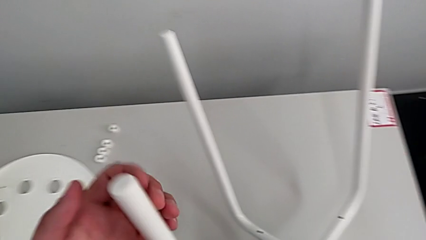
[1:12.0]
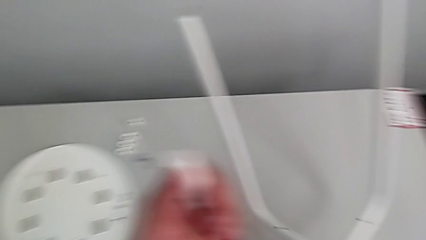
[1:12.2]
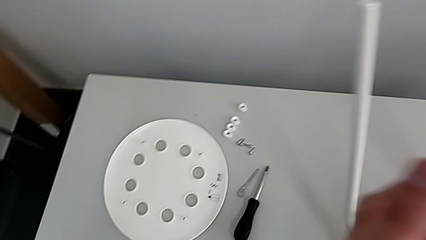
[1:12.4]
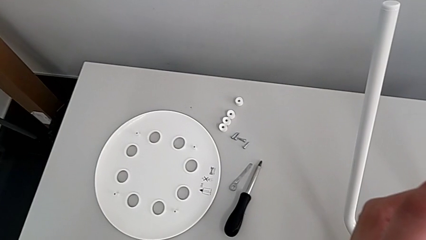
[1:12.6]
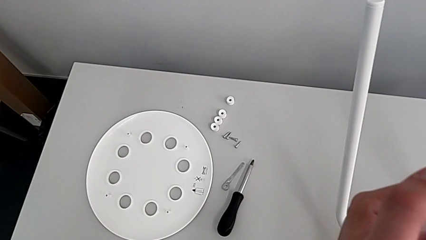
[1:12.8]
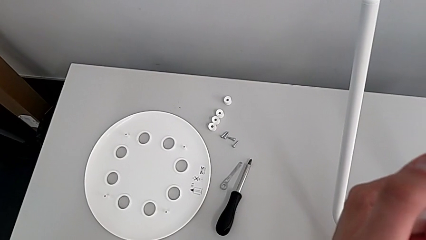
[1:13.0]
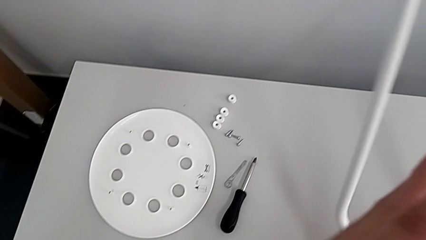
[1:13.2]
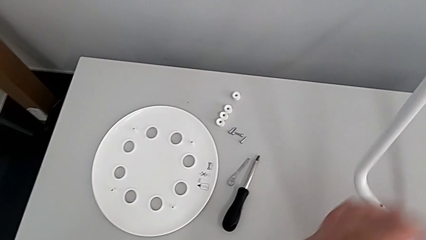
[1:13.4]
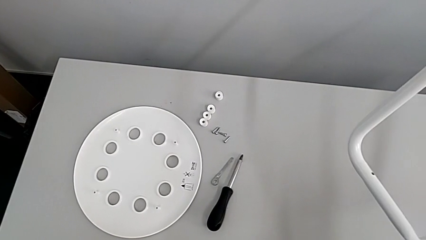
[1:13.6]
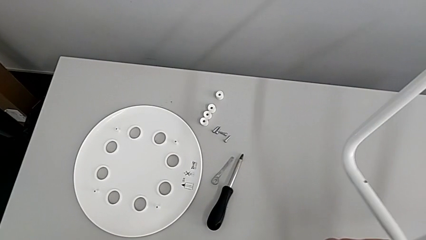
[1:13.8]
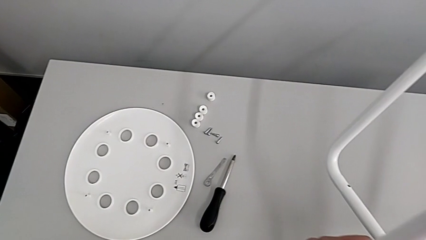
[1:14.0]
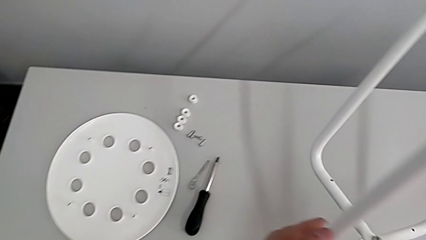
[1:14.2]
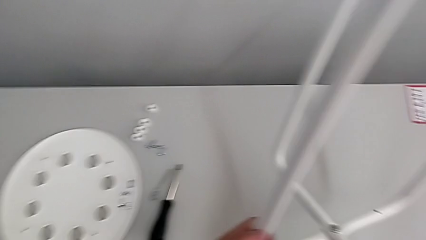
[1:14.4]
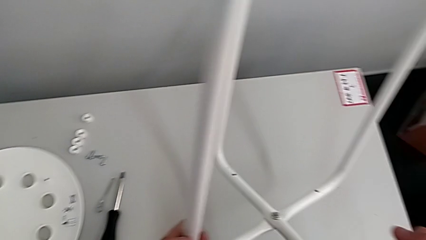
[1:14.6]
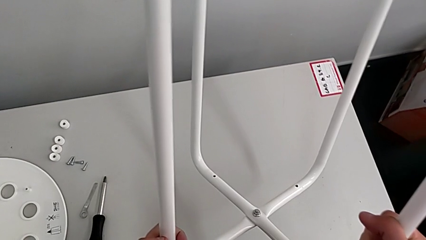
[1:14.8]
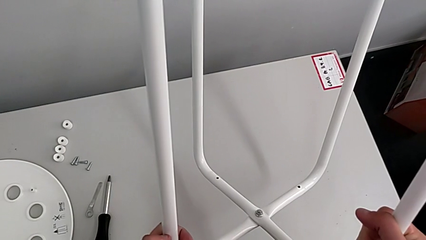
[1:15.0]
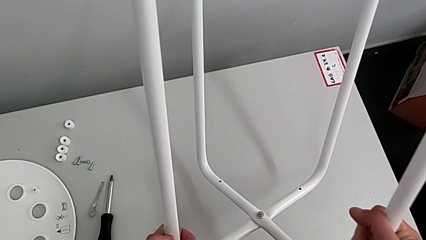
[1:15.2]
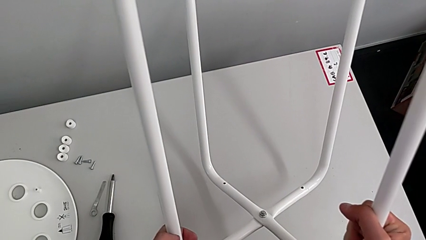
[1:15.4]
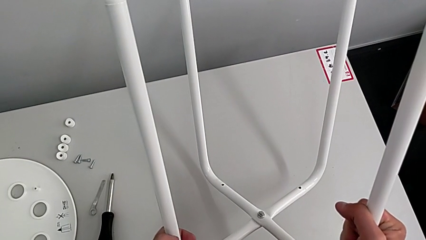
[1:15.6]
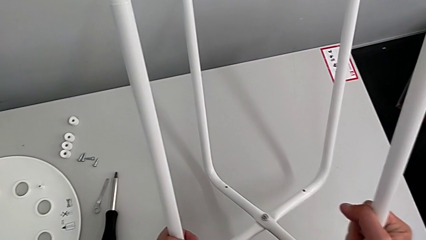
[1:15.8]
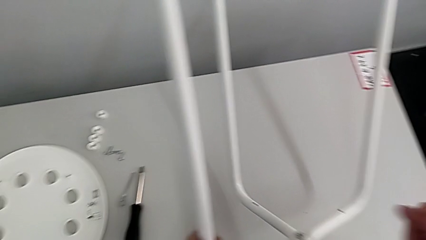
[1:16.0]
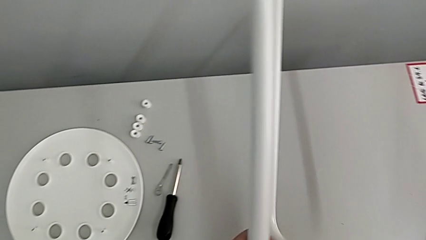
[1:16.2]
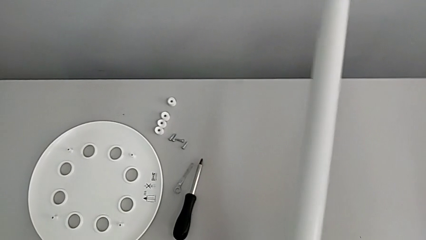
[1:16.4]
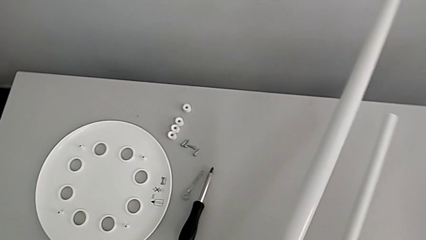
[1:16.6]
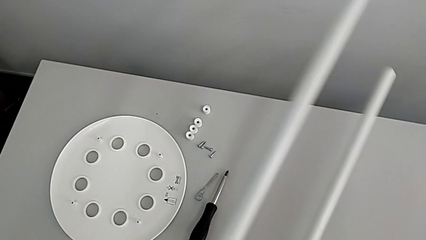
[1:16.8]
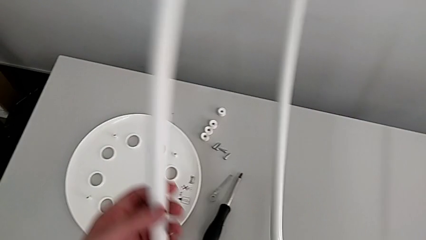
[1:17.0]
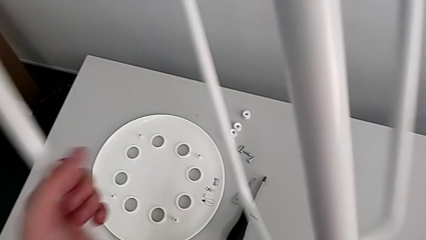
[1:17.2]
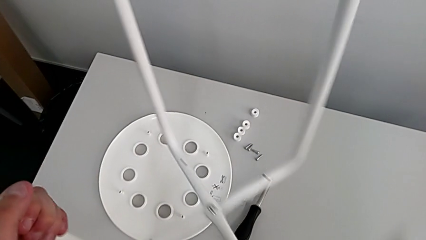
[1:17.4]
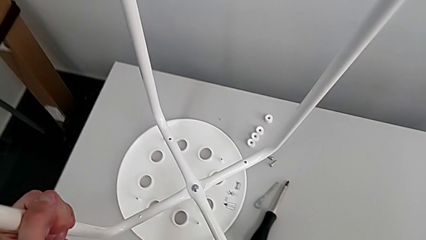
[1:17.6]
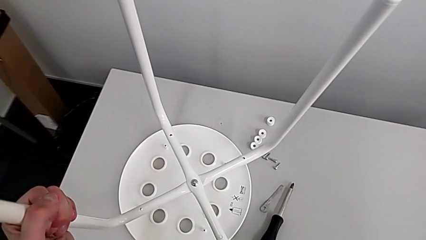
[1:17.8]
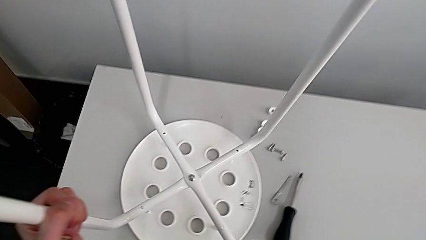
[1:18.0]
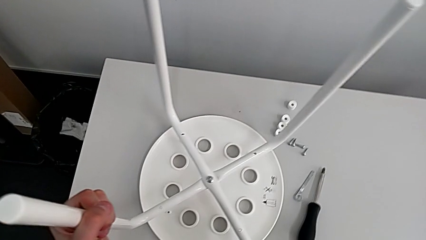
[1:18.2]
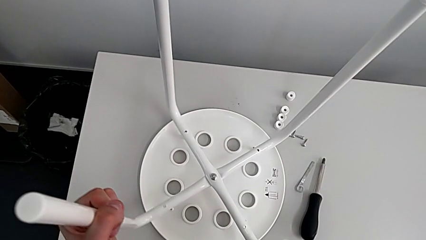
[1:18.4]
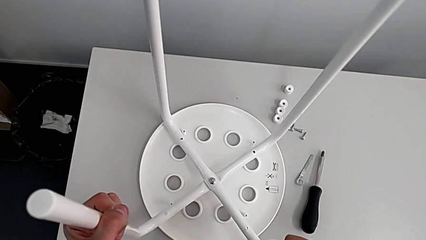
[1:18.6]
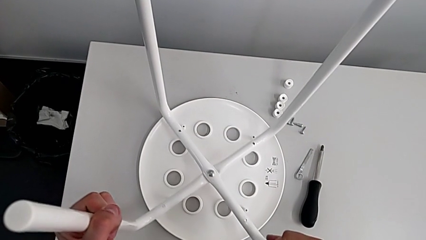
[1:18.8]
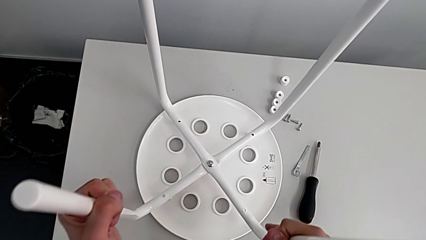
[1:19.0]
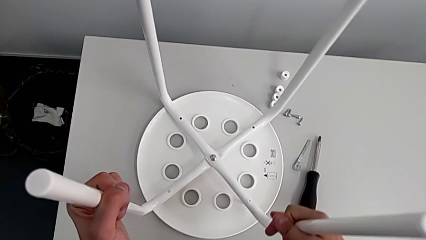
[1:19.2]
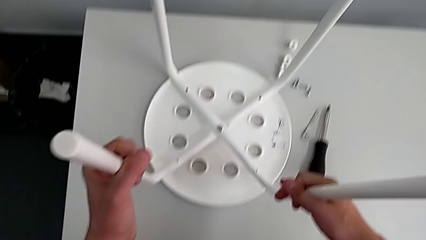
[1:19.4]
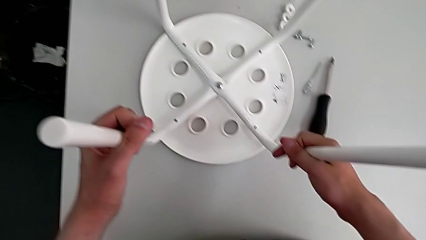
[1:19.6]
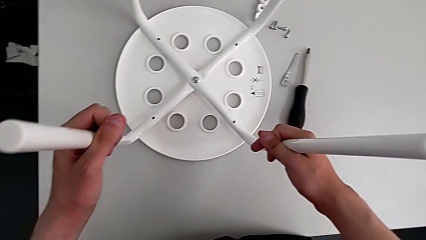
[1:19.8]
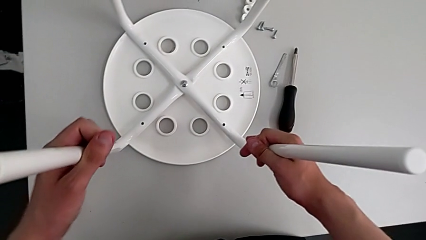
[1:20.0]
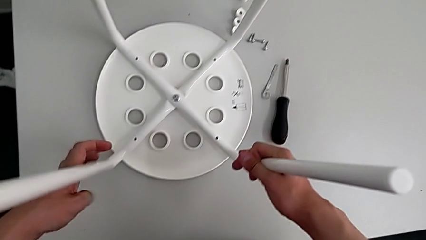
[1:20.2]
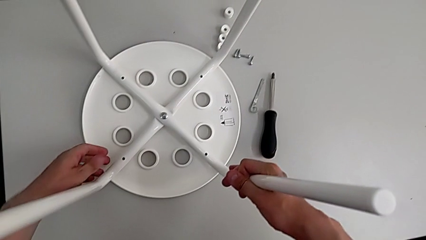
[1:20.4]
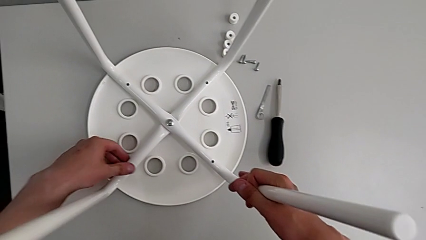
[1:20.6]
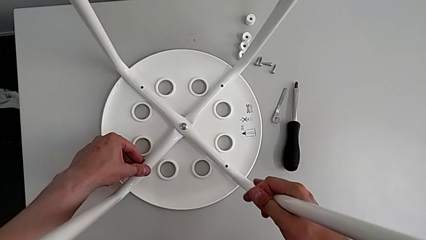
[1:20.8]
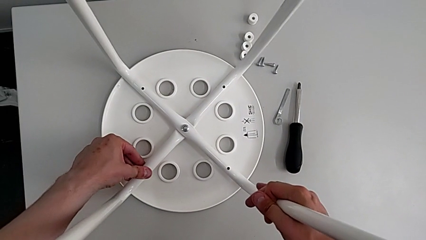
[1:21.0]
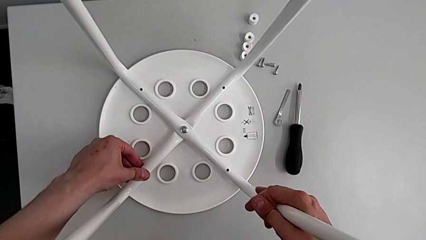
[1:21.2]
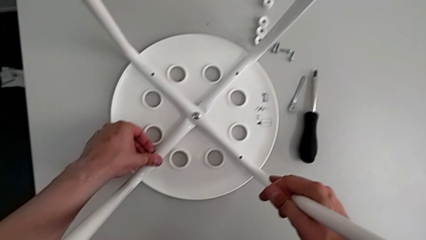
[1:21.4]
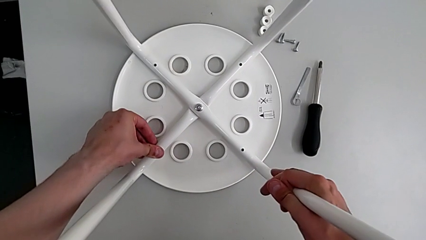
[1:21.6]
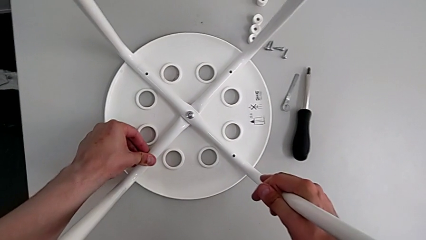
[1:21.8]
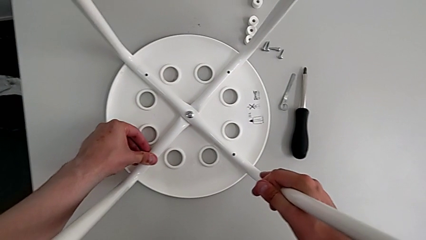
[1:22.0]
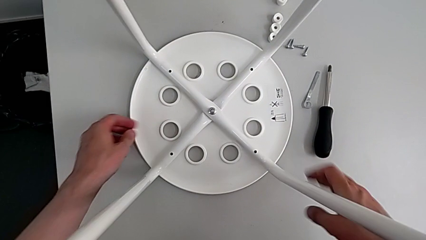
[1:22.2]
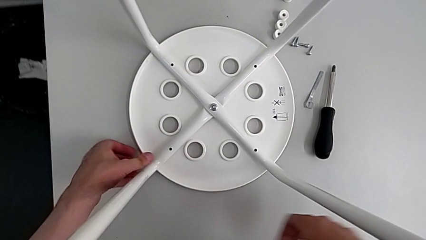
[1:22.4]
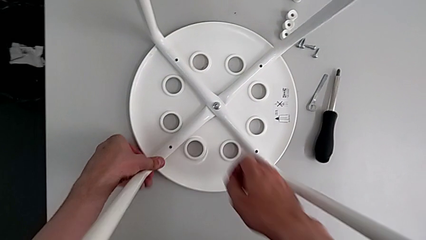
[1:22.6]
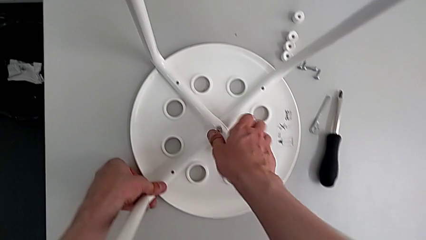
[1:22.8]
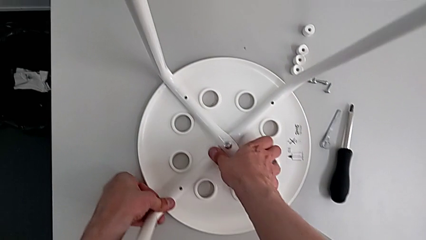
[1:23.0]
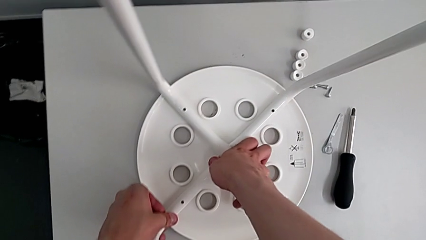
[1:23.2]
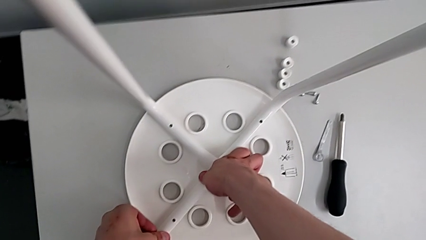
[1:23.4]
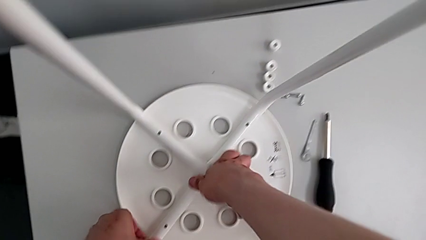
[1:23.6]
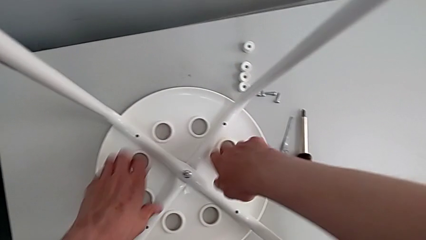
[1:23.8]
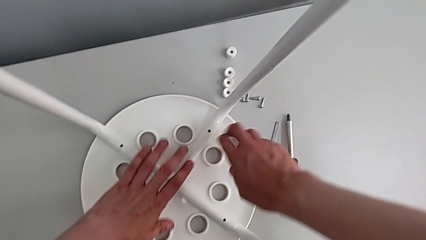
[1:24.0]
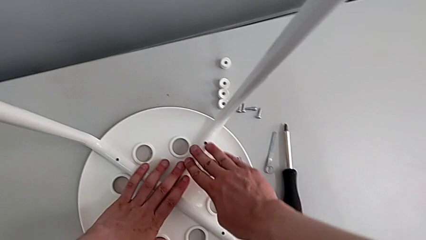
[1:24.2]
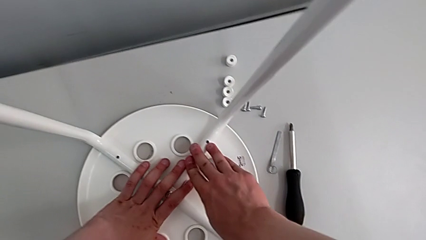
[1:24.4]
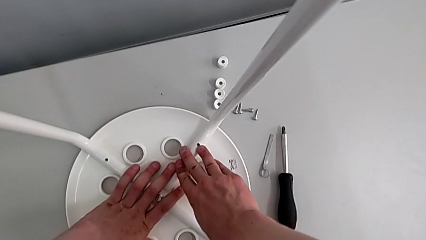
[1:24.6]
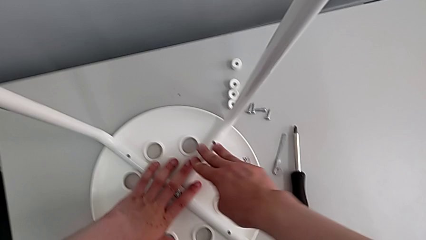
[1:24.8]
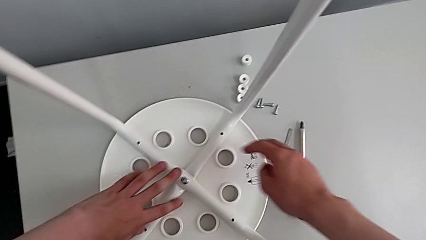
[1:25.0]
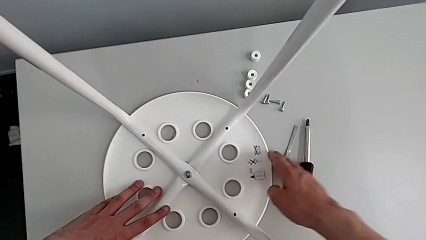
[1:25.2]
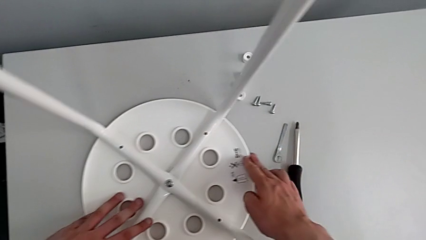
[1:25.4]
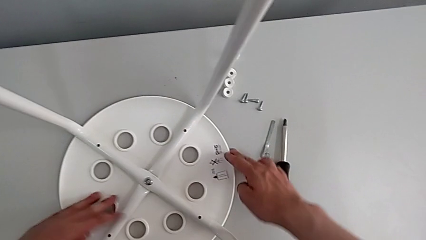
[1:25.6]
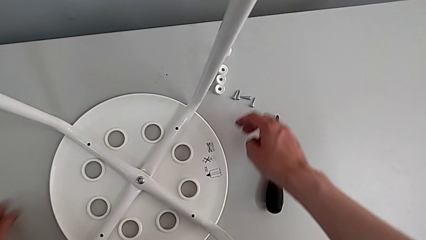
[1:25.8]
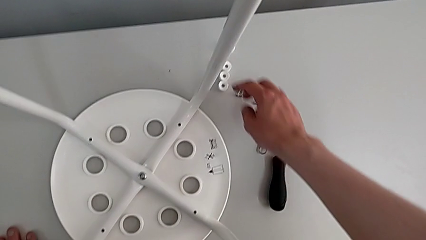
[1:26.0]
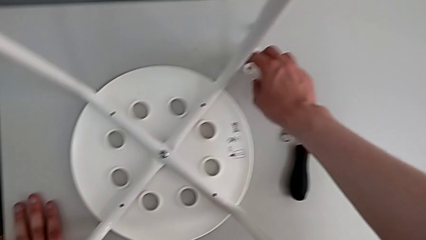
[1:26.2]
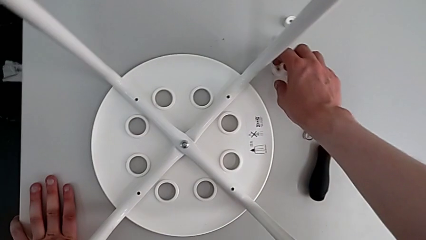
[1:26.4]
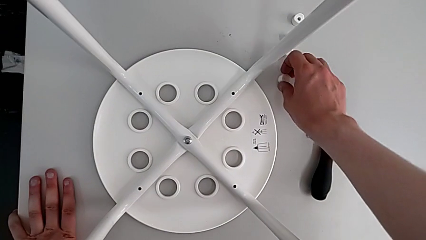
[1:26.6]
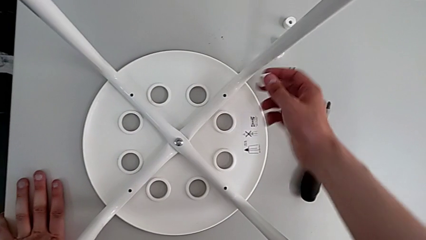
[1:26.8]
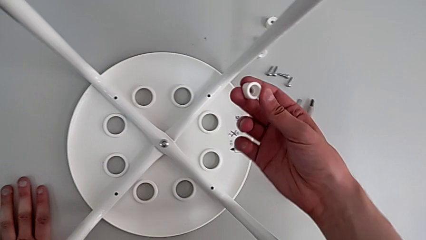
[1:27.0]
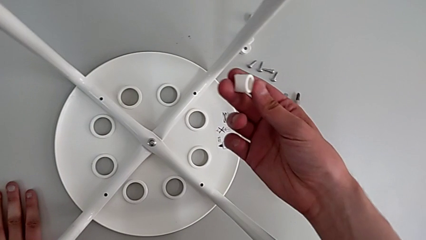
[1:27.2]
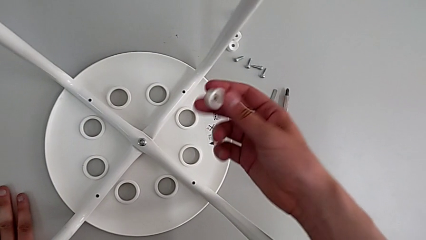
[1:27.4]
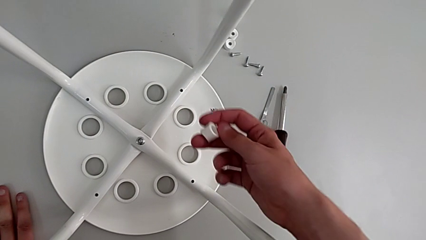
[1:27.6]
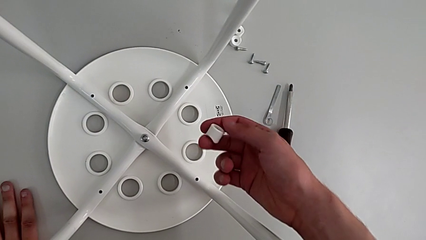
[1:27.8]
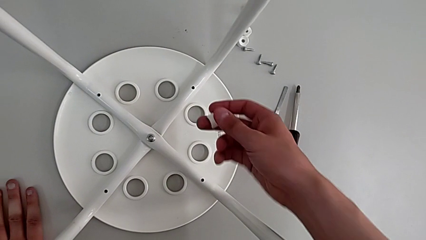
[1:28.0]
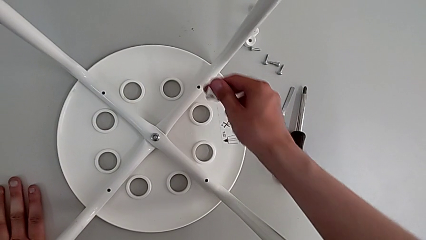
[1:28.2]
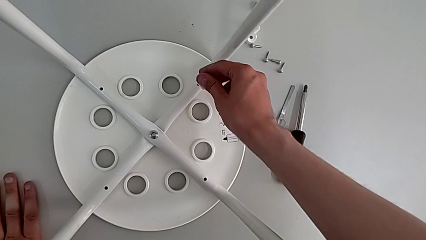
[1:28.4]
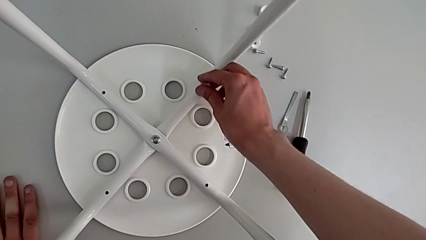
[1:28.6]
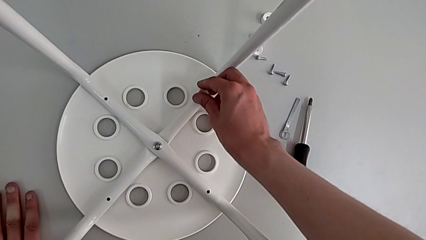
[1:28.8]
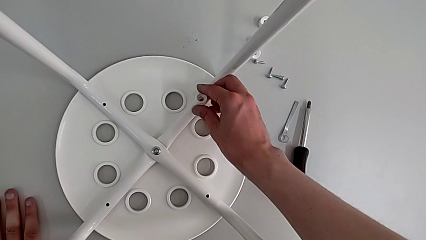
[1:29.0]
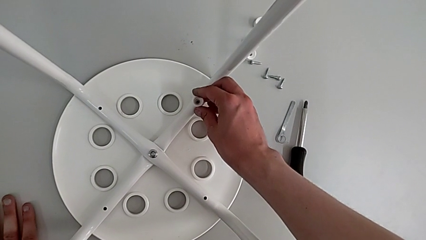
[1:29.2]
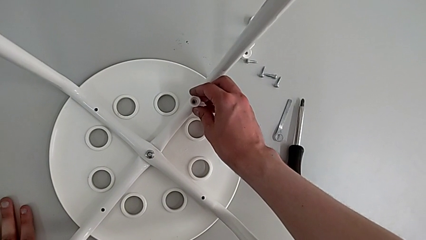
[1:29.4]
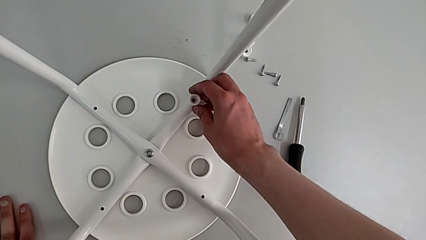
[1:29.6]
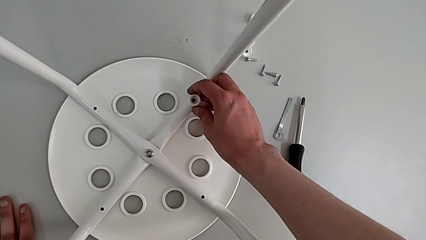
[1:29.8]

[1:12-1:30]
The camera wearer is assembling the seat board with the leg frame. They keep holding the leg, align it, slide the stool, grab the washer and align it.
